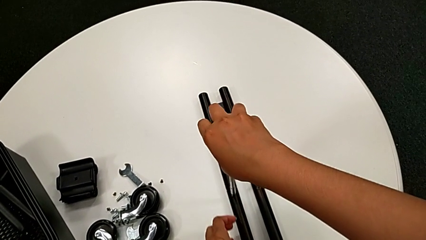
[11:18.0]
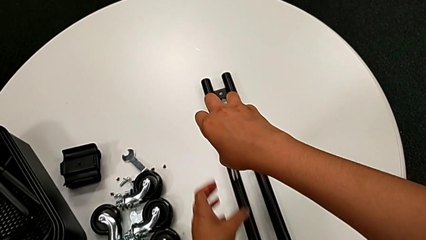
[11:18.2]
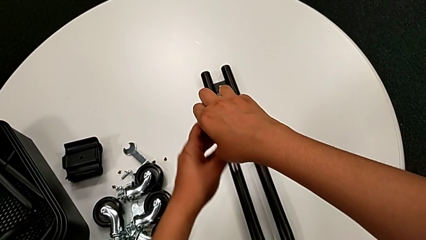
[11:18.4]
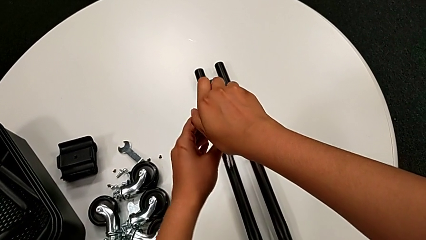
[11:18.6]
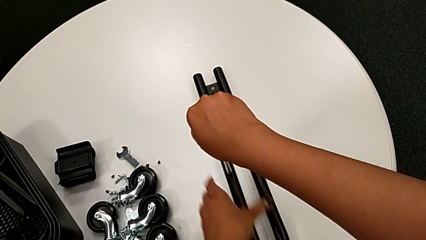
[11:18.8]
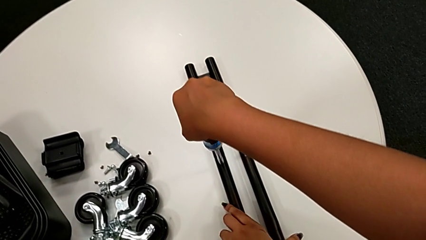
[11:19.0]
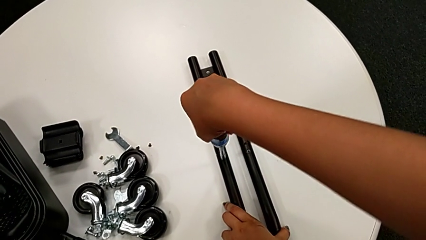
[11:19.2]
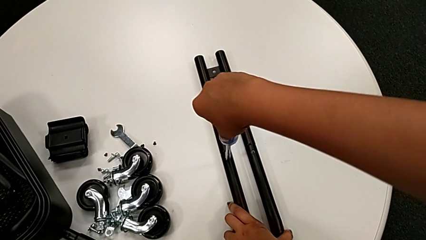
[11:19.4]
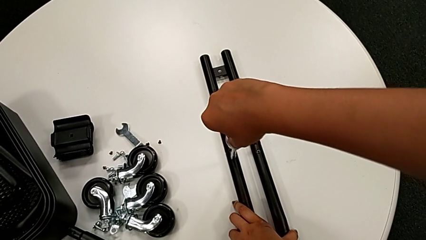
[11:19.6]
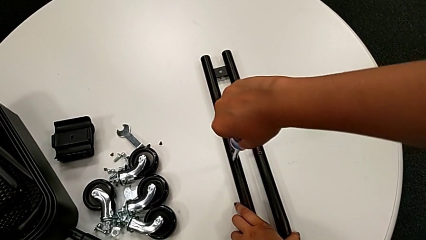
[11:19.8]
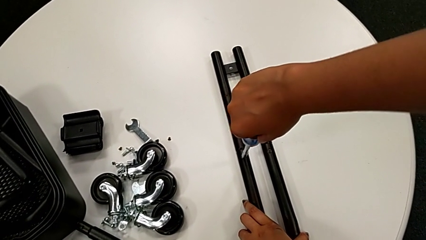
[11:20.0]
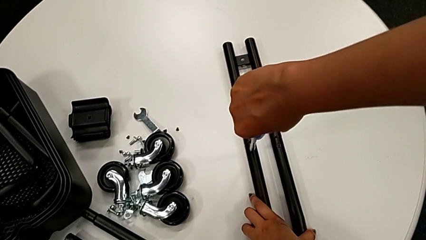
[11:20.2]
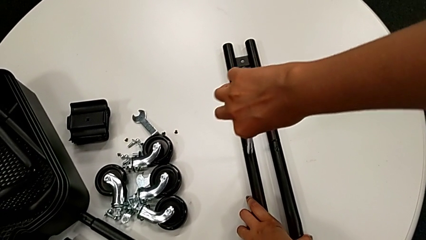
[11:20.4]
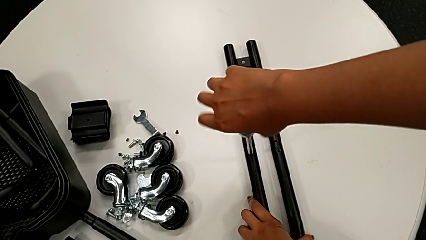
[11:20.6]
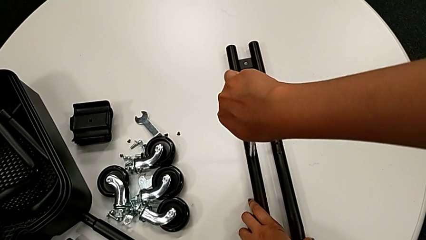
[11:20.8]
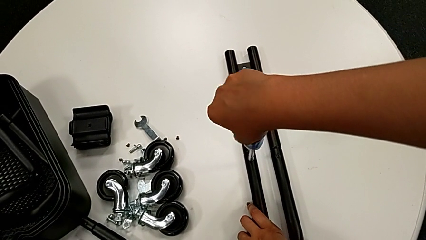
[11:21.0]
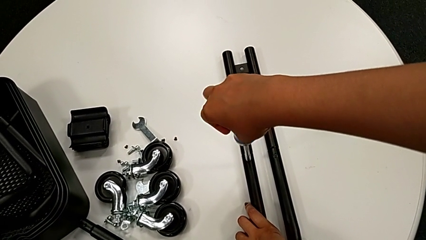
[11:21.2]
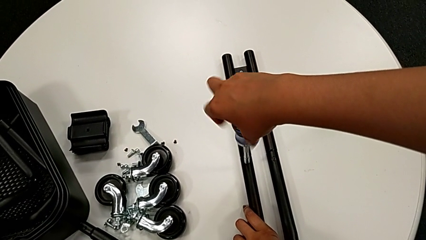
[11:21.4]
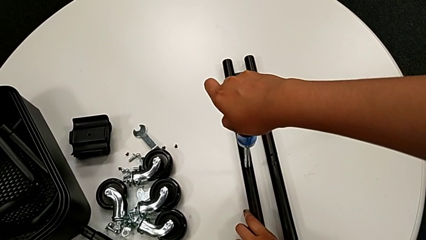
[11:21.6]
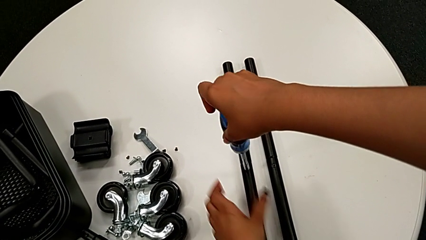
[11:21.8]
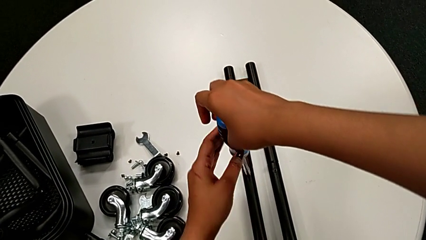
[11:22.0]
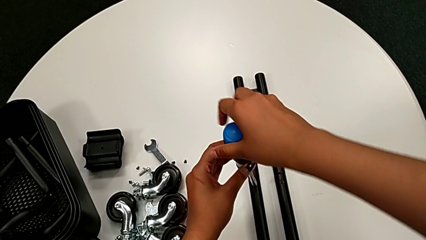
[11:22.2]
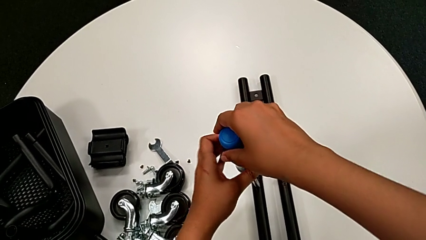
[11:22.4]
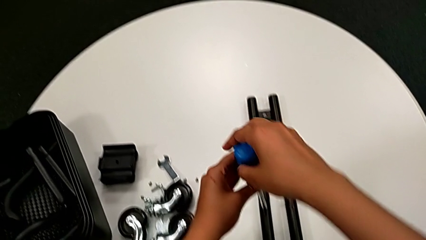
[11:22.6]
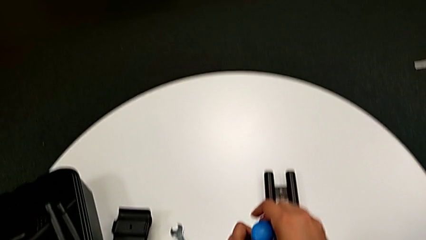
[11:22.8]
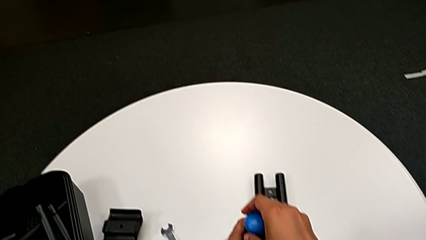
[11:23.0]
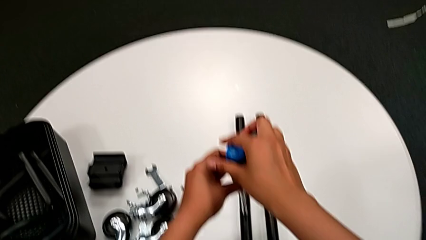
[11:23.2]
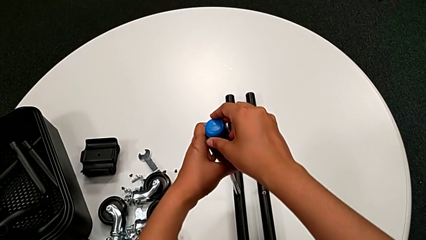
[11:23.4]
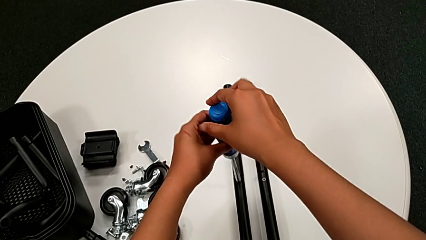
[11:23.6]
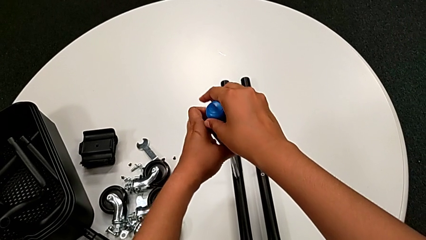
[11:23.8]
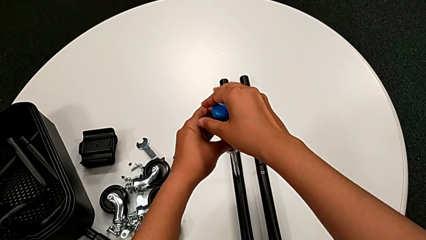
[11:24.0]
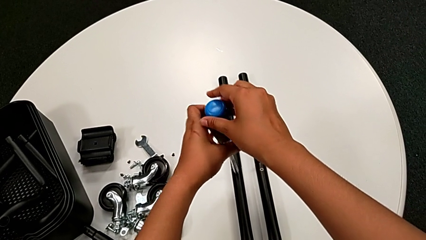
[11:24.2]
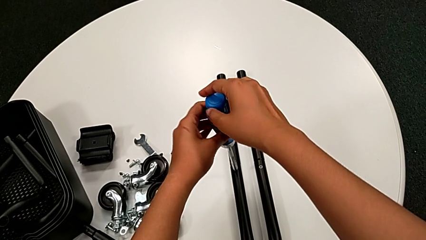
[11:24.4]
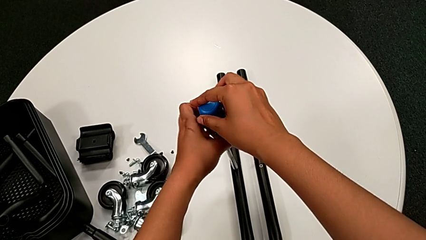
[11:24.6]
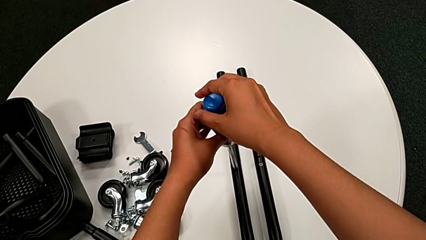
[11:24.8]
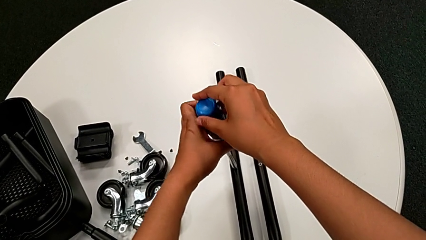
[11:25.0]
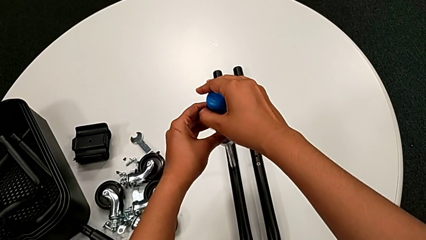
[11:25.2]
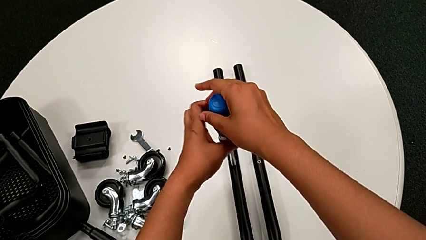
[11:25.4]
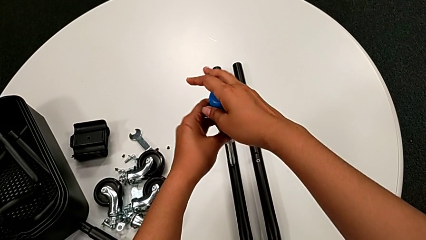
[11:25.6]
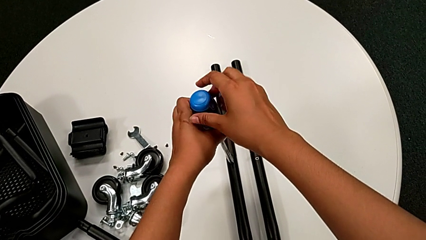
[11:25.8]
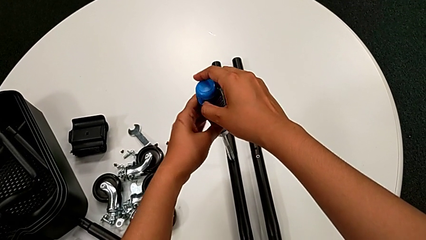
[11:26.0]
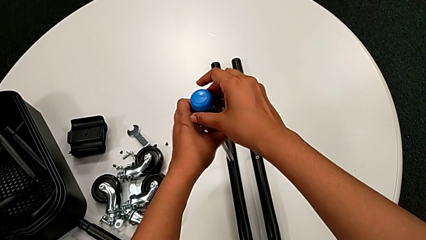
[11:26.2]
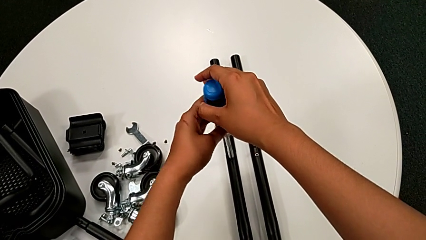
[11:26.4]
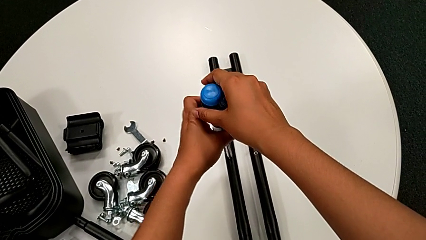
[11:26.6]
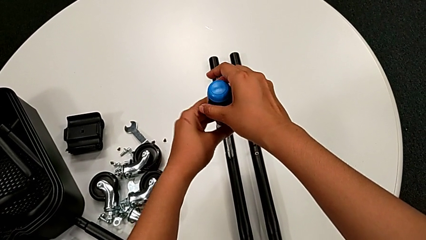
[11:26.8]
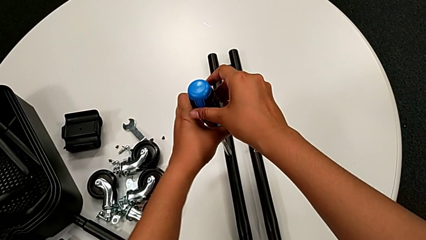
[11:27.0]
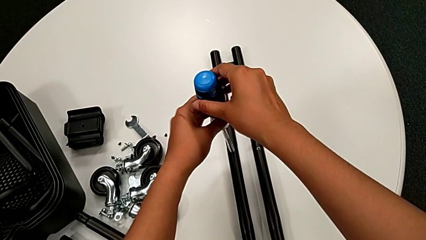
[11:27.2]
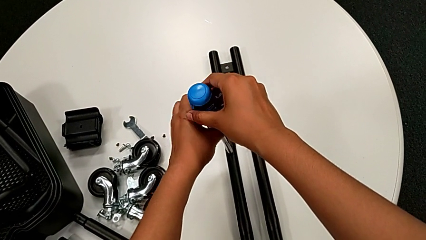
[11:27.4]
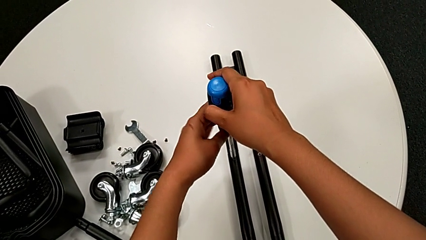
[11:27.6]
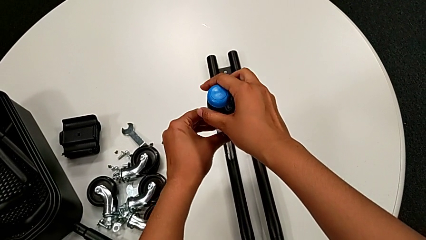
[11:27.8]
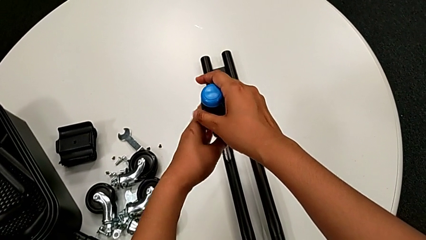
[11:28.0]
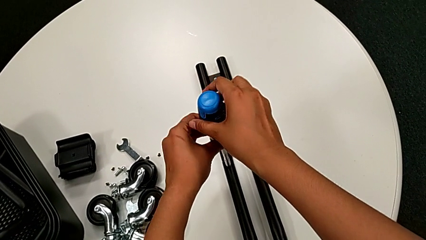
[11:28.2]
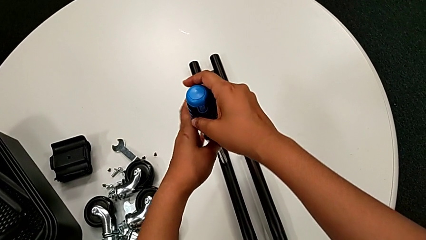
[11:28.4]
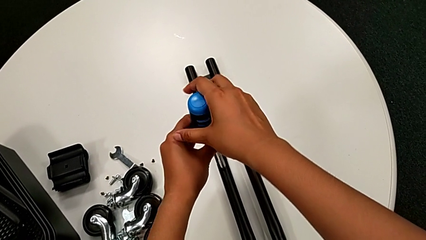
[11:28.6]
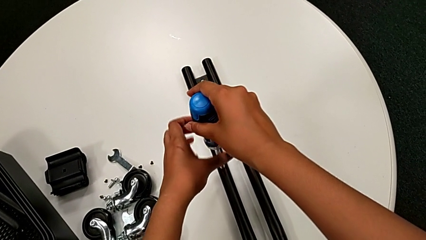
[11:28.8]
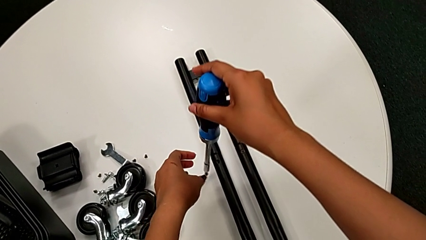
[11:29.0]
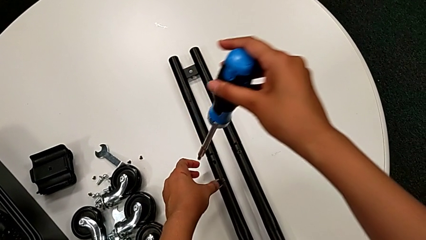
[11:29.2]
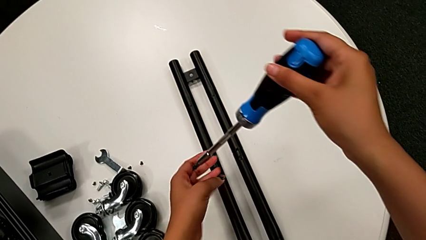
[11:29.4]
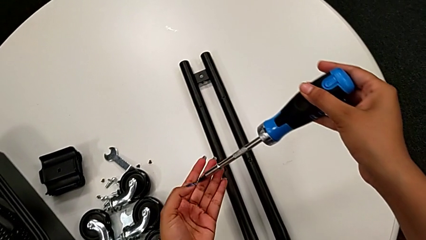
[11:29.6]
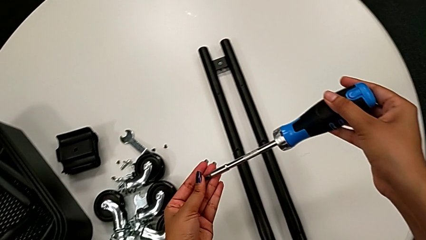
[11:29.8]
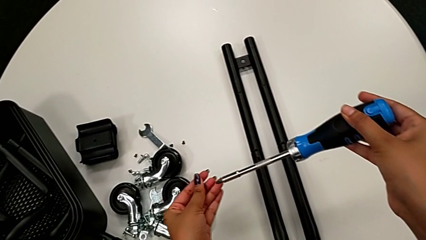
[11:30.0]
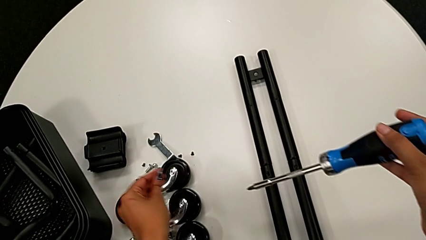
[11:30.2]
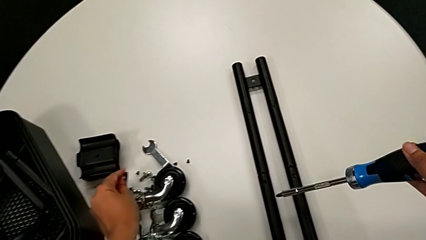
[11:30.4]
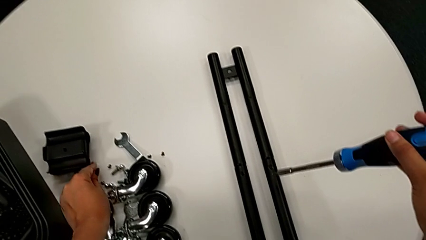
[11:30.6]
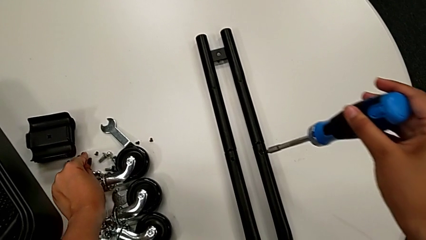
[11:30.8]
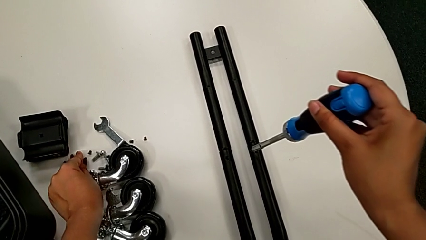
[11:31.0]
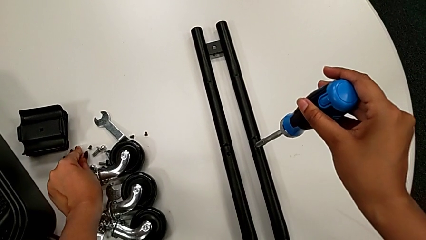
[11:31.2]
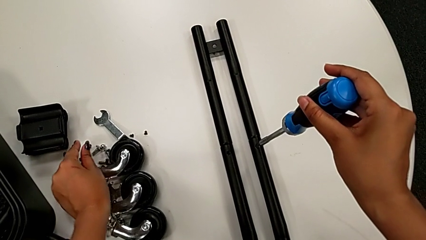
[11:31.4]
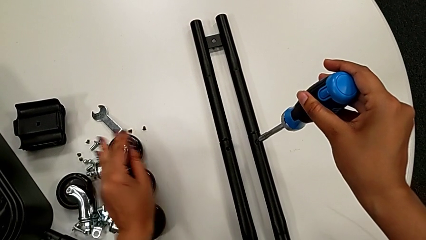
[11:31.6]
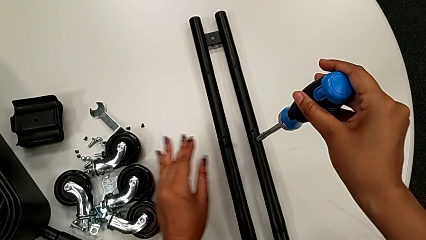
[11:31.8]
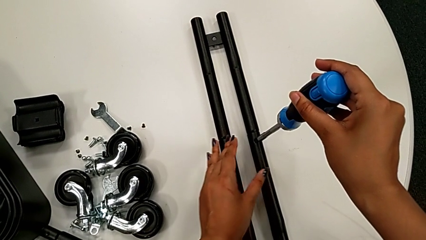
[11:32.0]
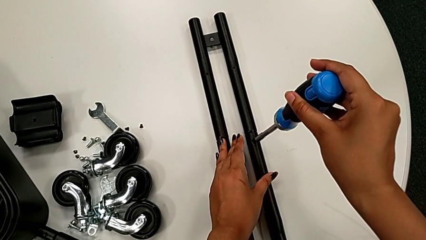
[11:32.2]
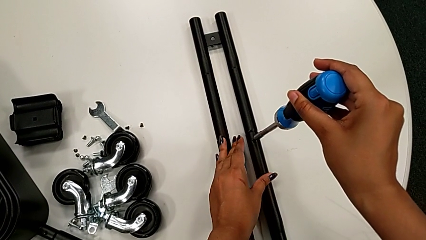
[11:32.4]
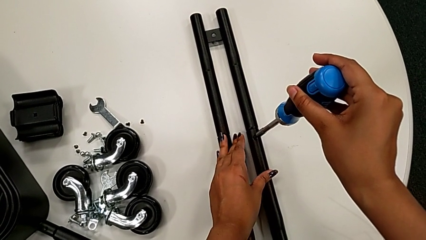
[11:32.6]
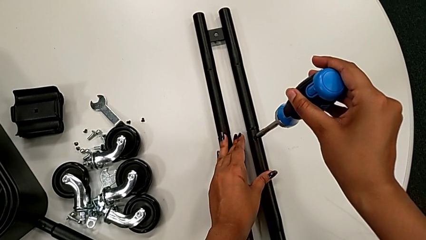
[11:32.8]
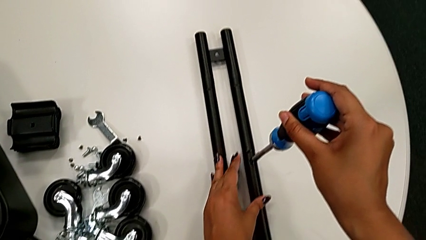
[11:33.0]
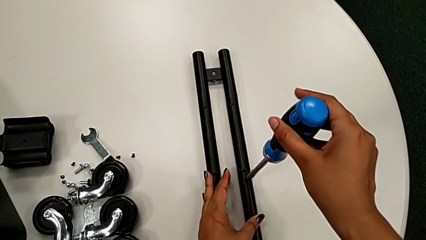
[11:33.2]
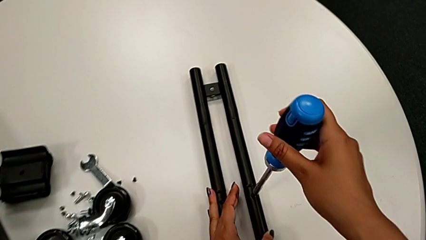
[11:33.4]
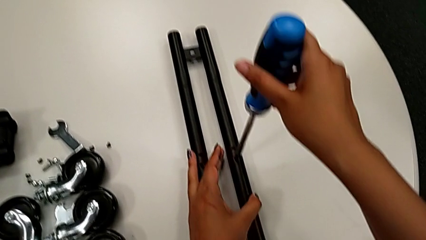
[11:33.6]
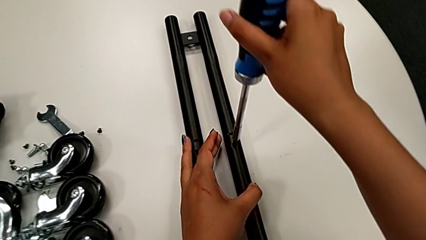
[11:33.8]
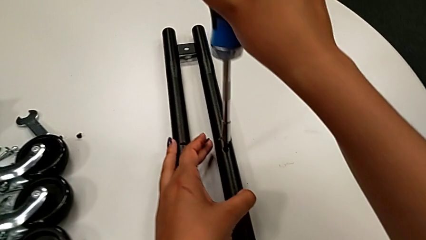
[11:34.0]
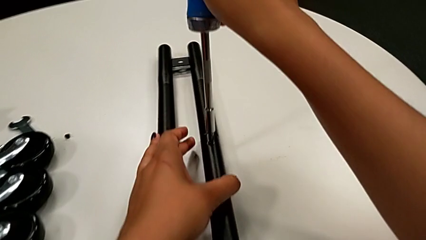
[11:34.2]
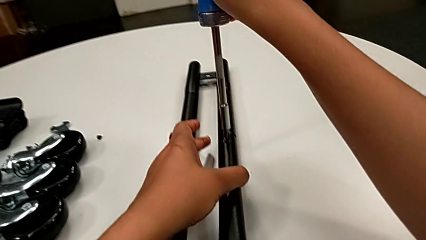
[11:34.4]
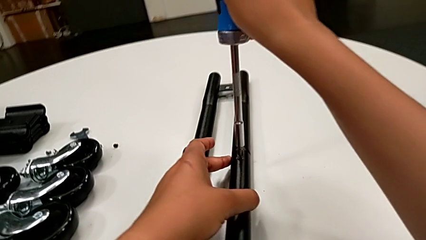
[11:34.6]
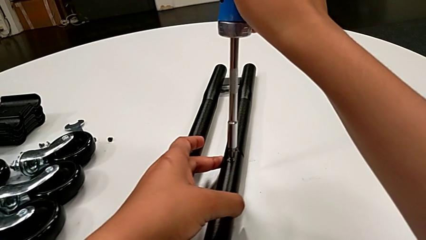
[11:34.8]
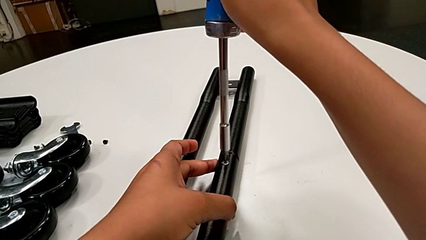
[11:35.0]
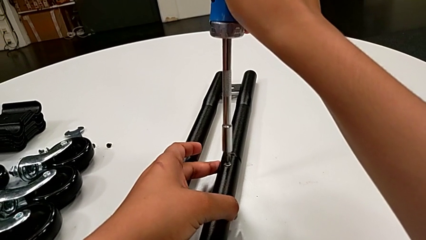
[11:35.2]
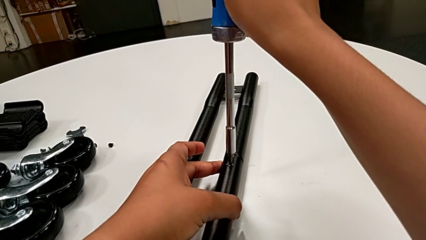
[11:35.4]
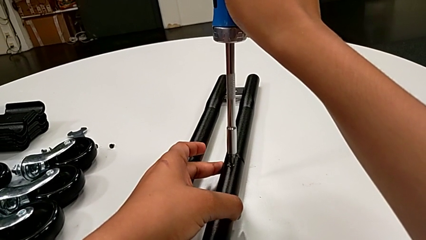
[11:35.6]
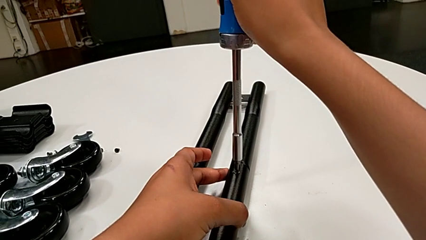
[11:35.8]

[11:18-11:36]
The camera wearer is unscrewing the bar's screw. They keep unscrewing the little screw, disassemble it, place it and insert the large screwdriver twice.
